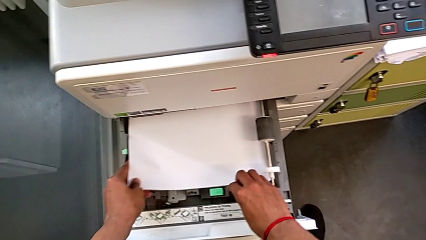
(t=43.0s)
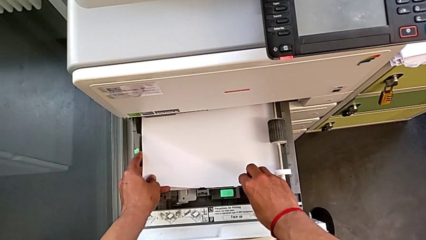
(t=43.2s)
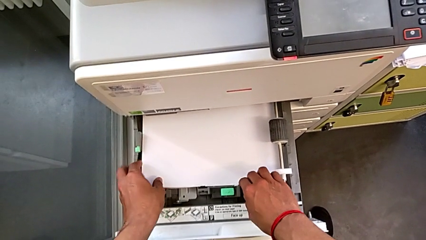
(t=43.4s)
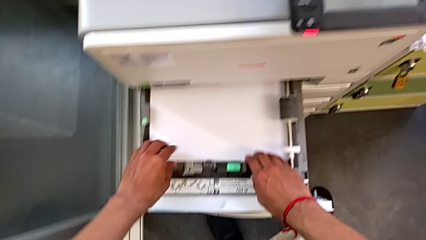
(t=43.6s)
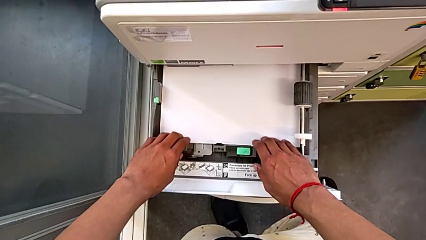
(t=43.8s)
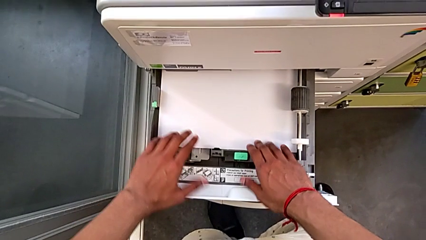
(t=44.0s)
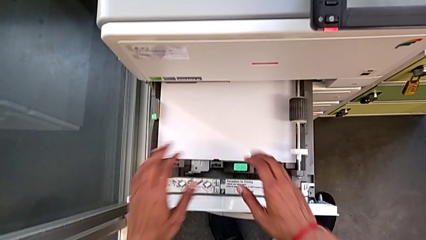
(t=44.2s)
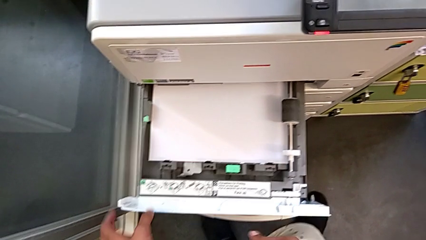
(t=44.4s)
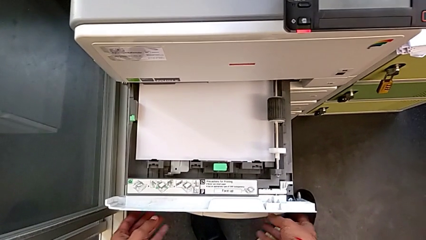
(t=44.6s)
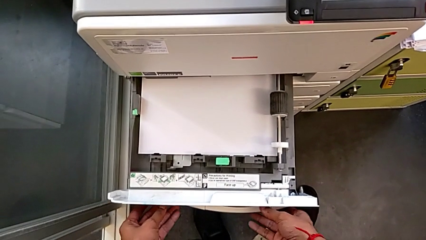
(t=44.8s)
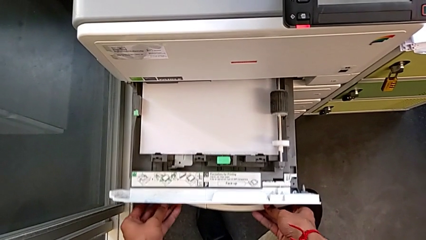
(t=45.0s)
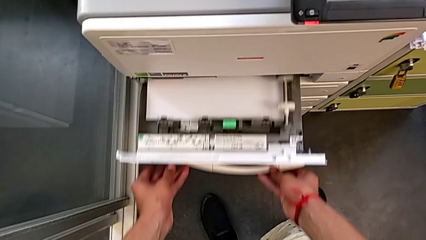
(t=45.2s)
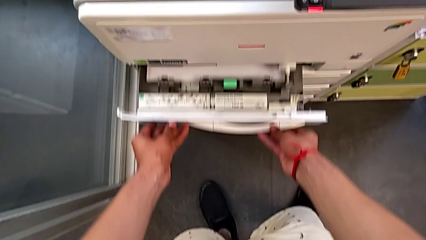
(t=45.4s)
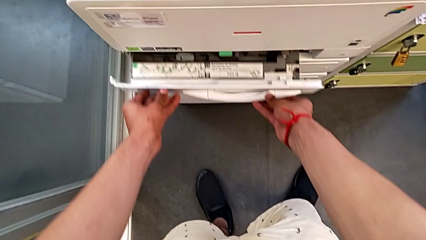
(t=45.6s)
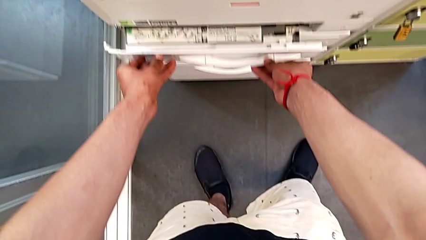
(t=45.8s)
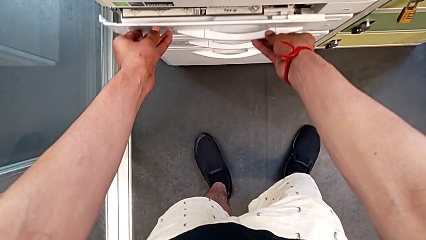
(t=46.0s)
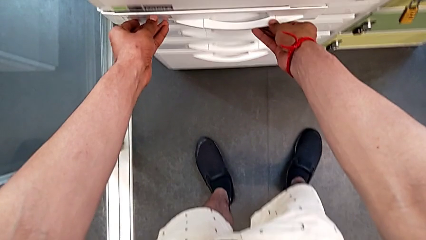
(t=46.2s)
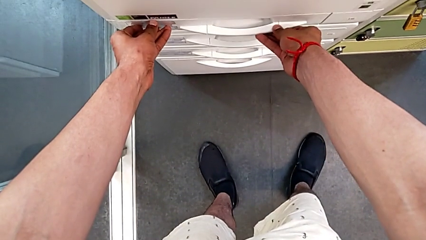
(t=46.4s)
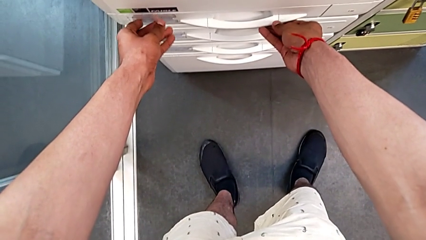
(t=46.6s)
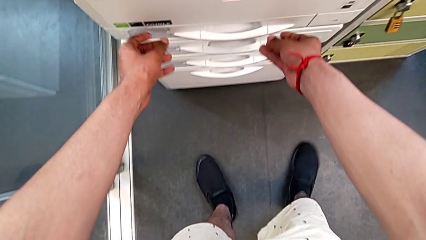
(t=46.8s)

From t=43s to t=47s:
The camera wearer is loading the paper stack into the paper tray. They close the first paper tray.

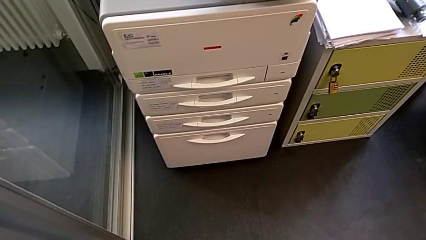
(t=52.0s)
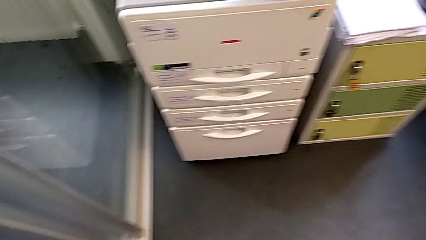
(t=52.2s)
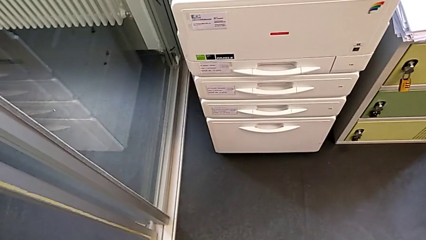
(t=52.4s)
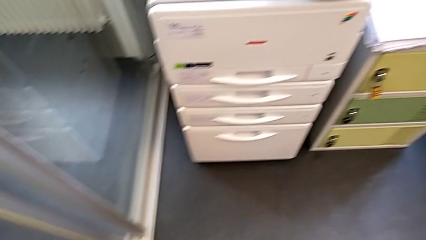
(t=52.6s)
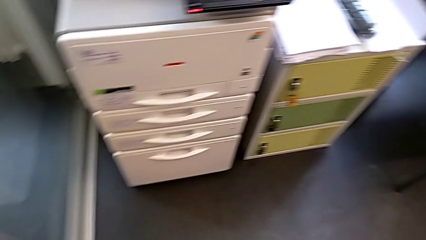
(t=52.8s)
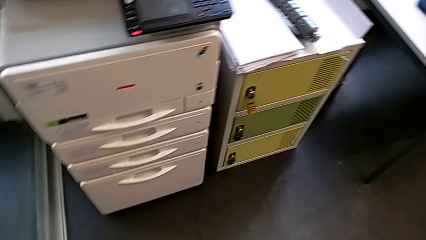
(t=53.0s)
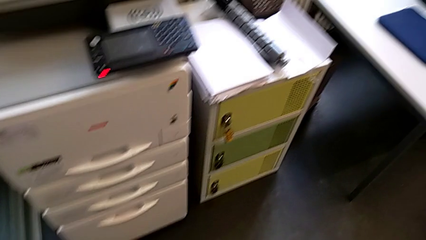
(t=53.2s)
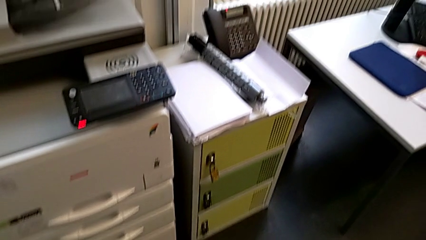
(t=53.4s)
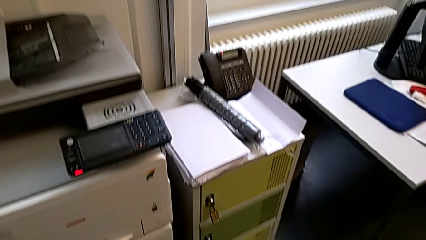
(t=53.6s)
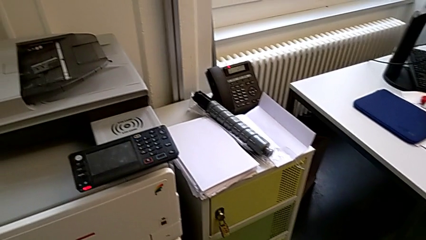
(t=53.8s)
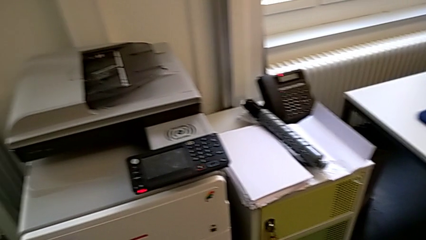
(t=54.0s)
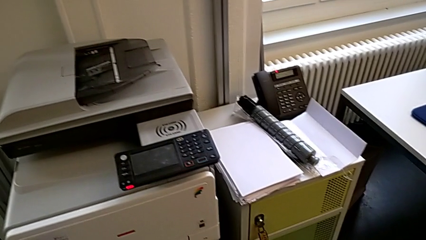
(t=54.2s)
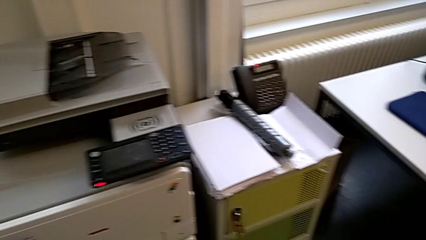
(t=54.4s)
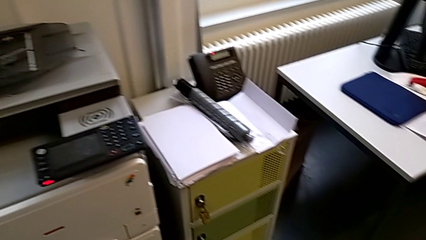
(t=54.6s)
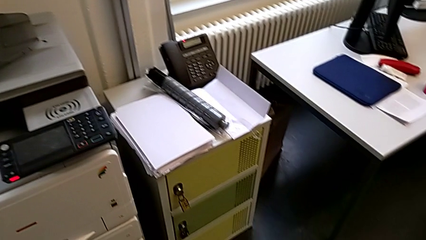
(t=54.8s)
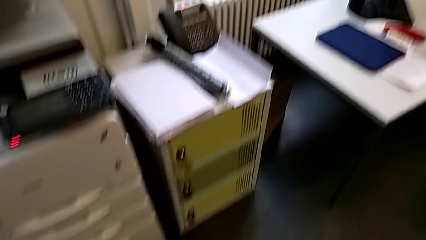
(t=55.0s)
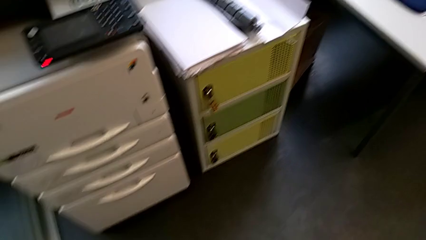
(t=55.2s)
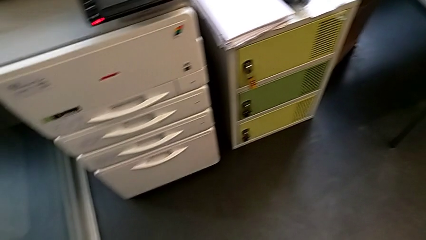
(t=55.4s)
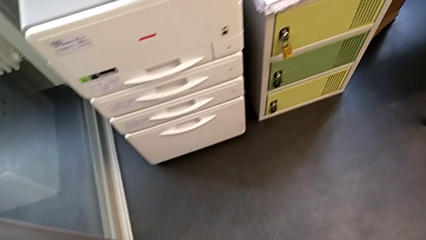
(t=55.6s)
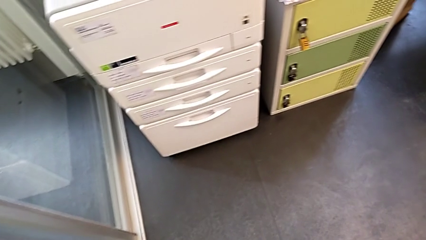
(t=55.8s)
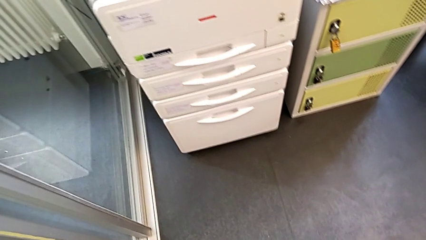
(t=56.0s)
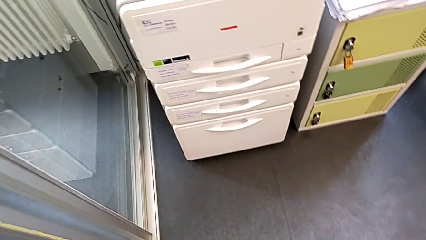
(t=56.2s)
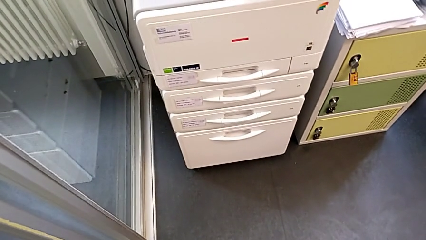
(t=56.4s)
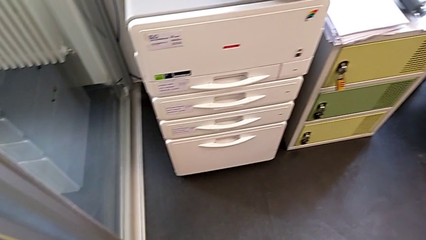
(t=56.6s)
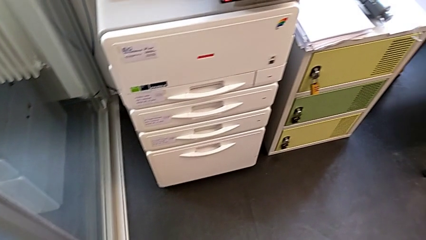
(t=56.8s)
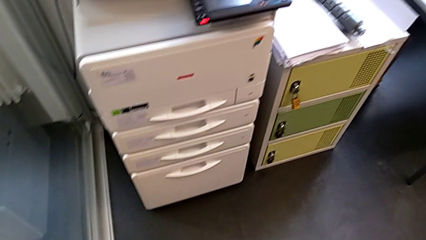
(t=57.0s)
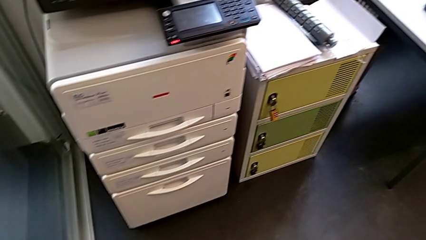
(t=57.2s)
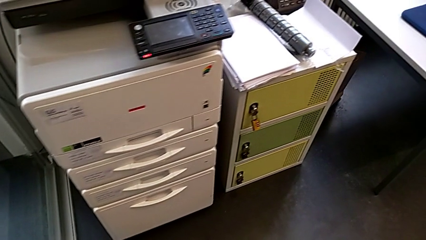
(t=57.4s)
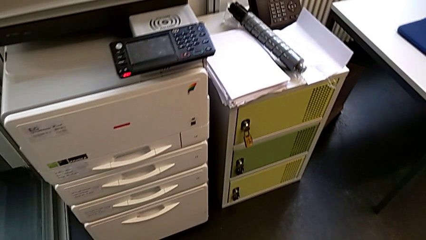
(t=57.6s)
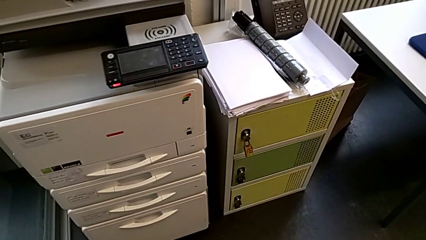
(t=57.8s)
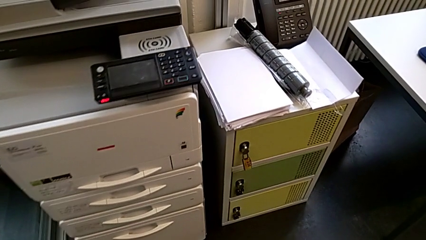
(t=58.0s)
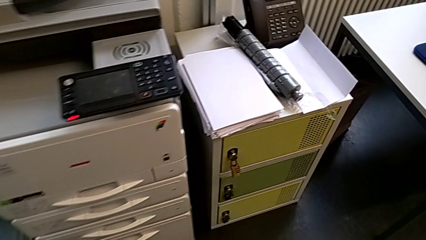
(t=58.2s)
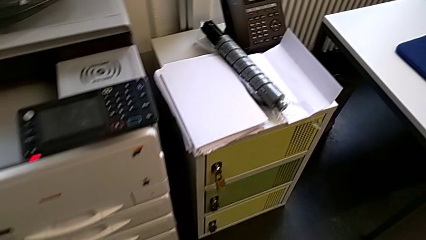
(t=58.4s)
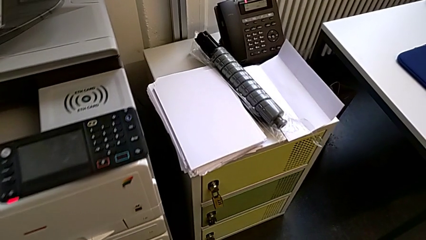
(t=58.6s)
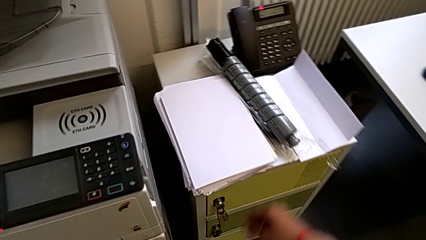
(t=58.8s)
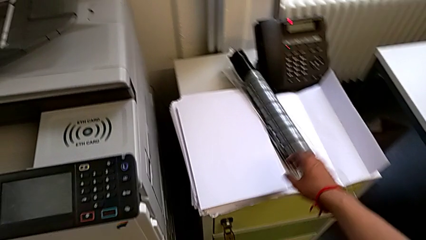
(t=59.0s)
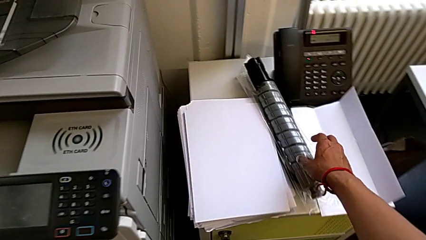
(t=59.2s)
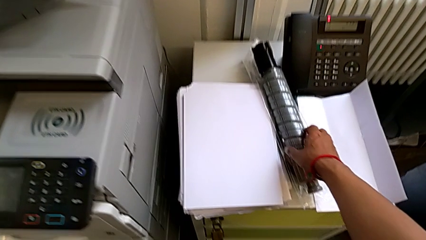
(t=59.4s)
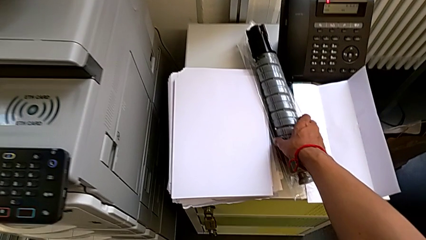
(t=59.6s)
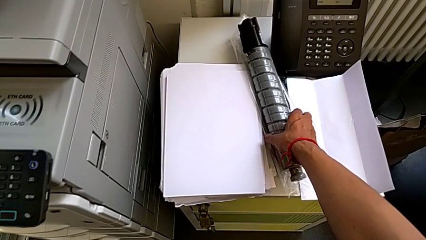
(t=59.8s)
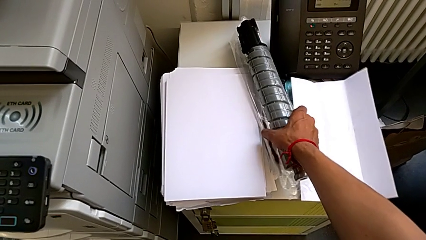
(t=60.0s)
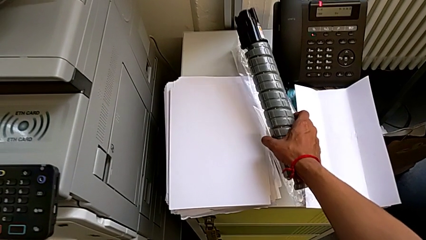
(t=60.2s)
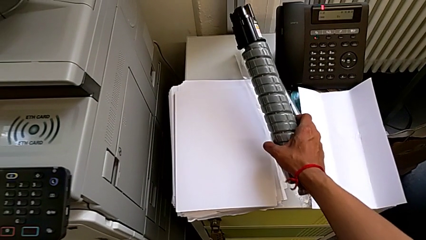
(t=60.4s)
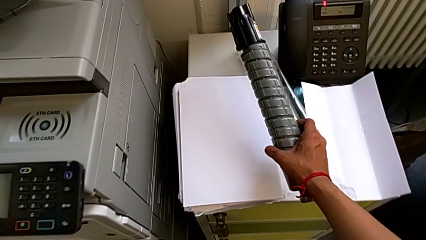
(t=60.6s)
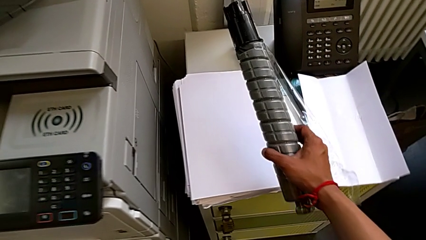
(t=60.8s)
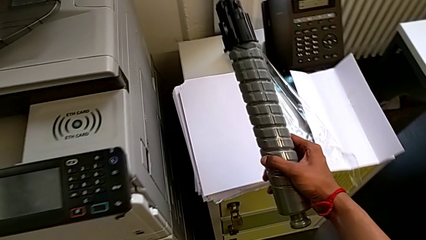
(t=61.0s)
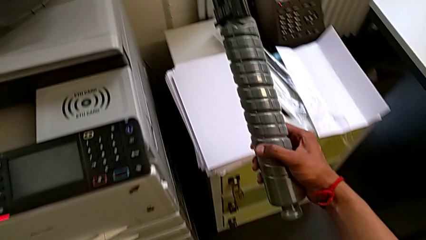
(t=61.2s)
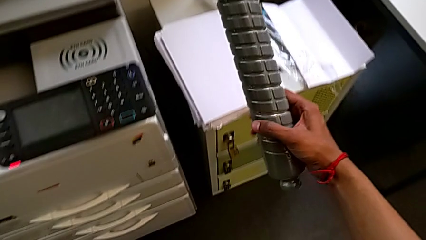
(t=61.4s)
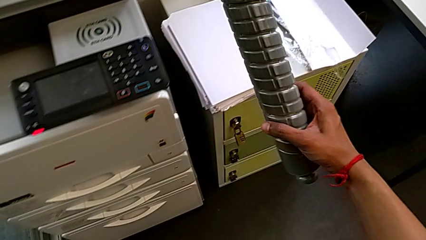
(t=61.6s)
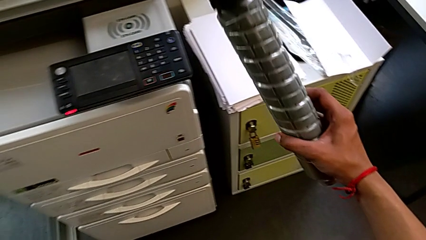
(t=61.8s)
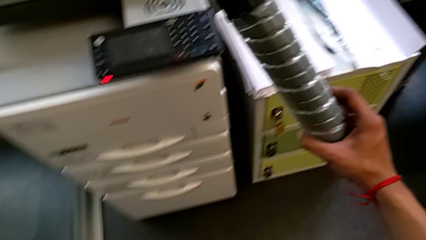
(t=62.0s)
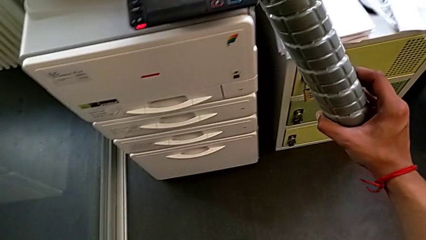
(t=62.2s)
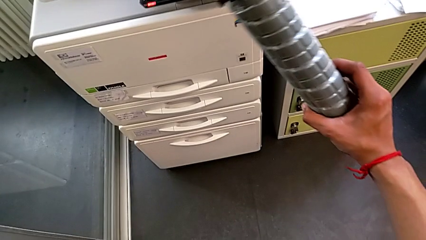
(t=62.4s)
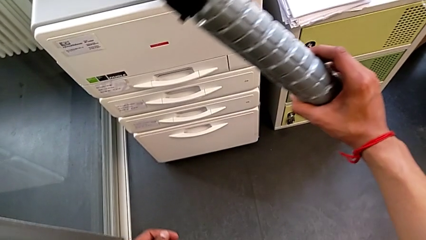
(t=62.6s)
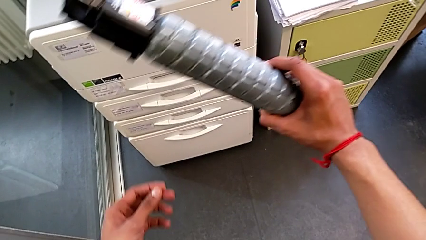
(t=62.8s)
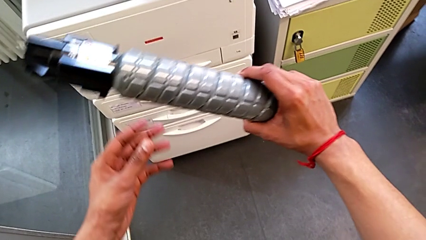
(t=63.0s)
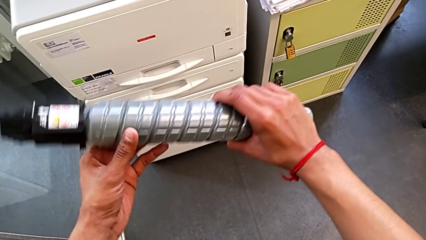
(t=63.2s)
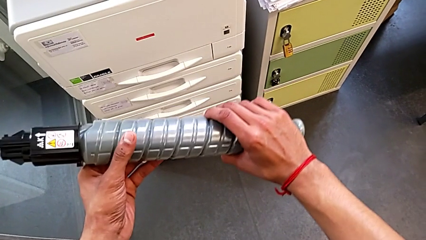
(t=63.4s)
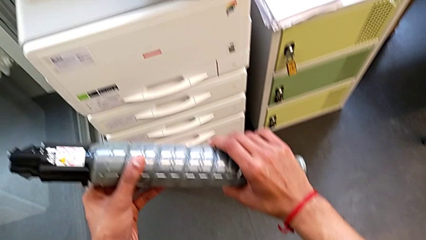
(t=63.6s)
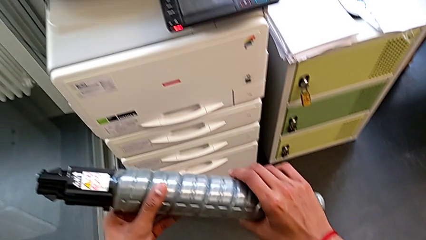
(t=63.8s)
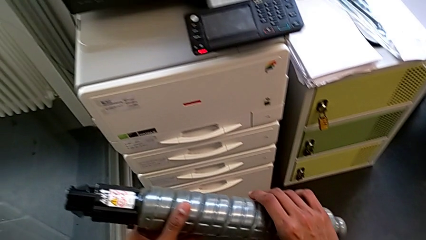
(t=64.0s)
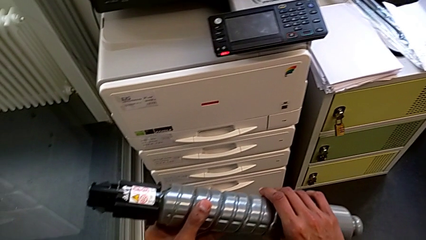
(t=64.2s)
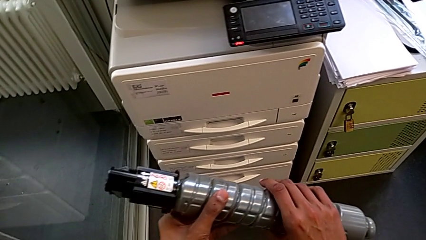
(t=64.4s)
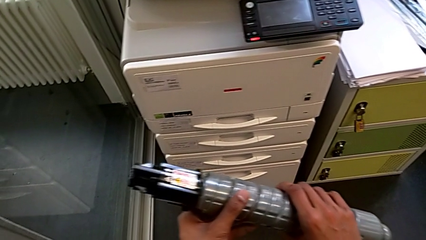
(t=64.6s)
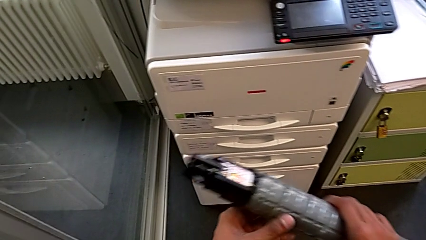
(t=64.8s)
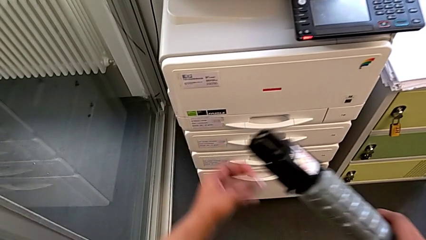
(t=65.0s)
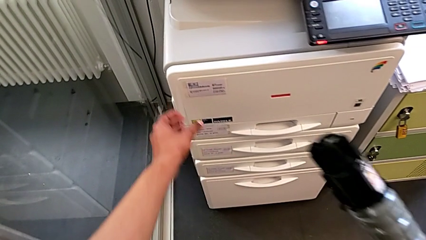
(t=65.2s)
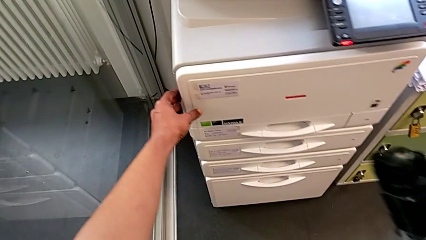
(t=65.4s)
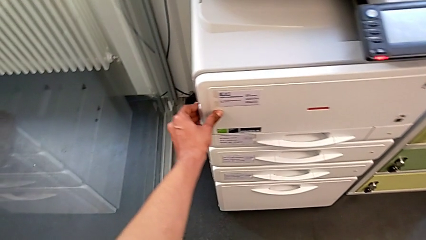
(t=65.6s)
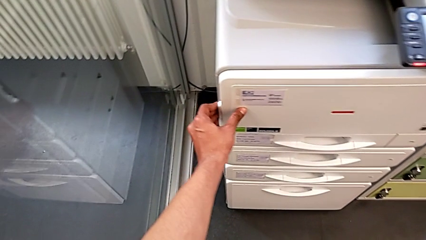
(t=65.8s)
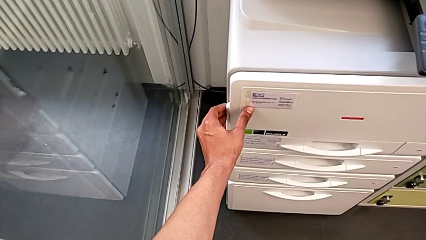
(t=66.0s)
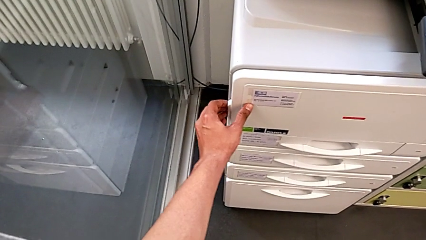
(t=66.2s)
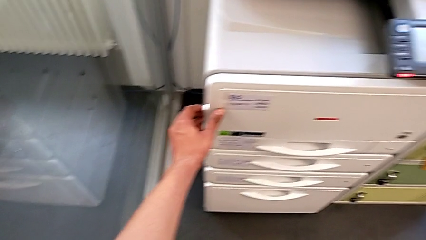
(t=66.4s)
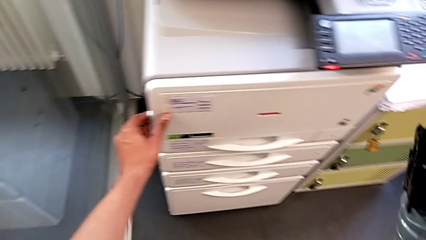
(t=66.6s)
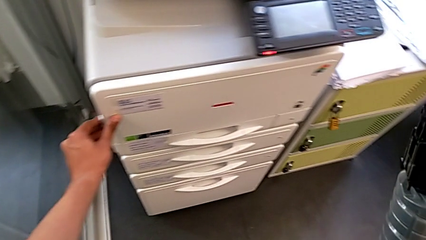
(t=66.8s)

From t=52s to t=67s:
The camera wearer is changing the black ink cartridges in the printer regularly. They grab the new ink cartridge, hold it and wrongly grab the left cartridge gate.
